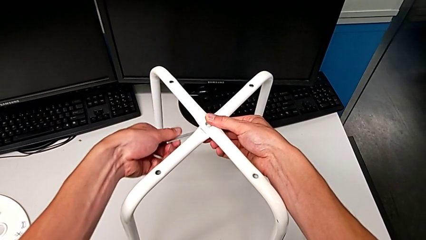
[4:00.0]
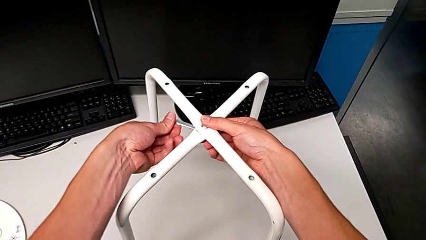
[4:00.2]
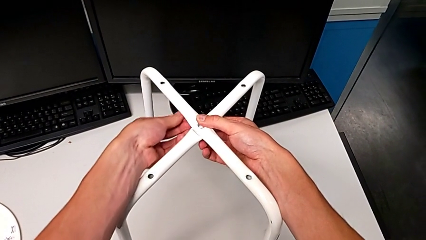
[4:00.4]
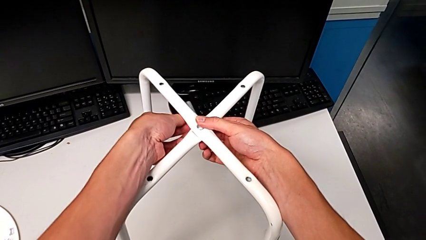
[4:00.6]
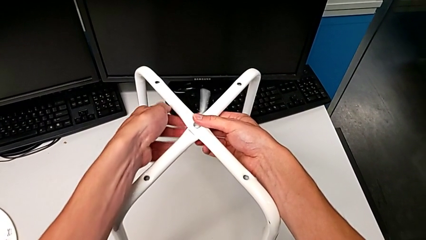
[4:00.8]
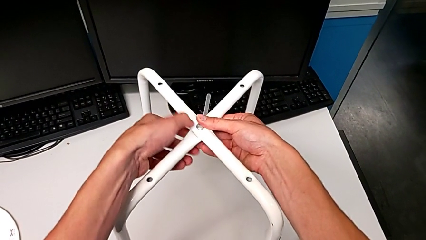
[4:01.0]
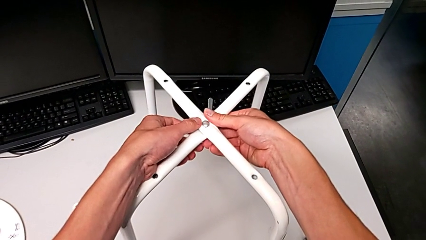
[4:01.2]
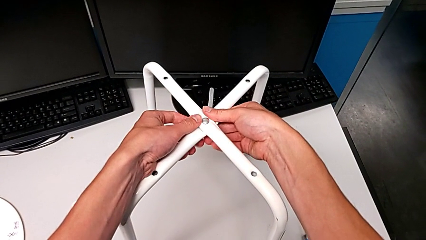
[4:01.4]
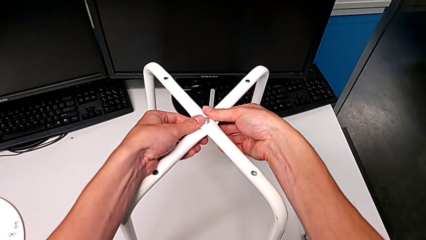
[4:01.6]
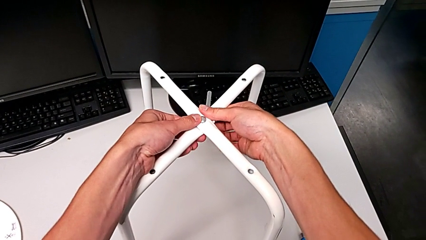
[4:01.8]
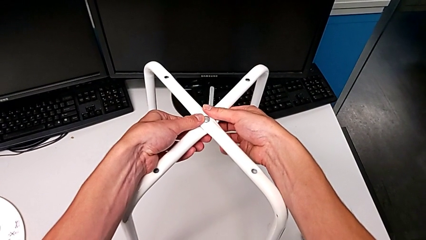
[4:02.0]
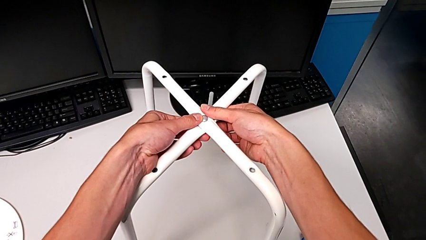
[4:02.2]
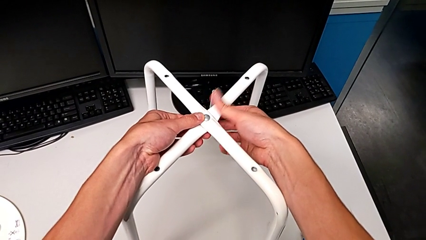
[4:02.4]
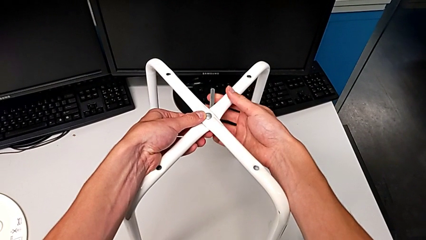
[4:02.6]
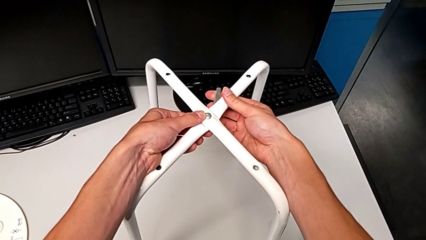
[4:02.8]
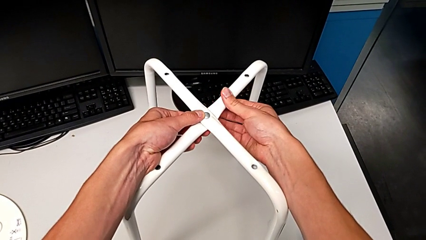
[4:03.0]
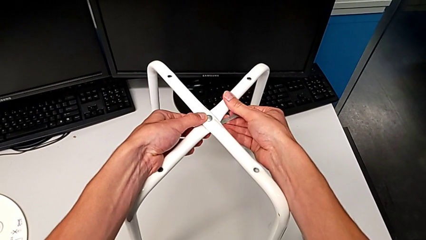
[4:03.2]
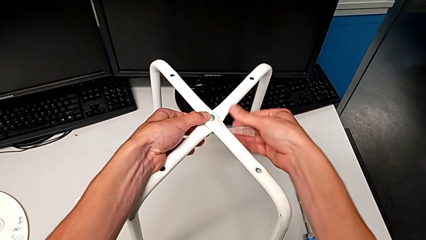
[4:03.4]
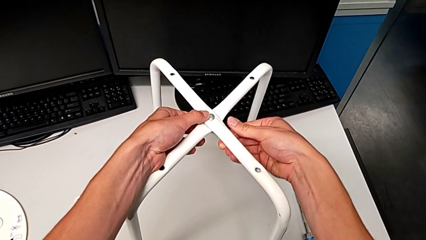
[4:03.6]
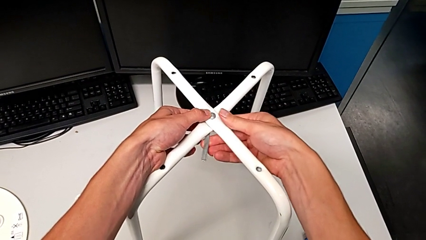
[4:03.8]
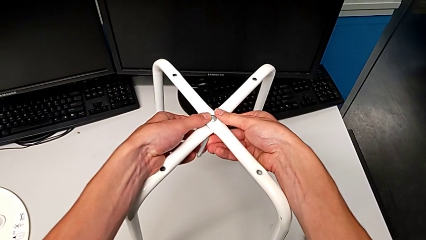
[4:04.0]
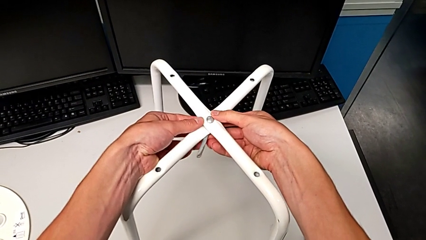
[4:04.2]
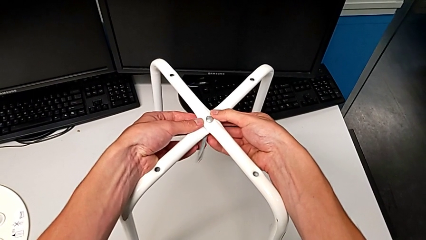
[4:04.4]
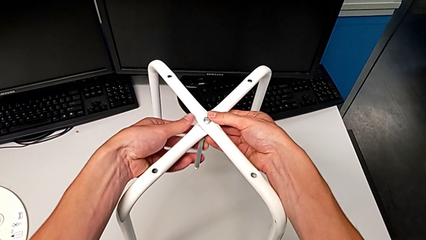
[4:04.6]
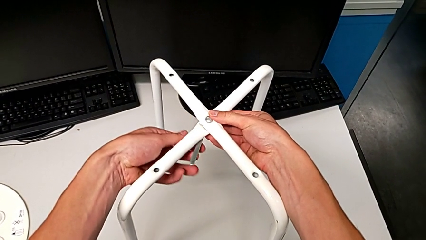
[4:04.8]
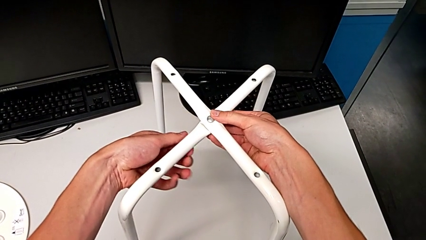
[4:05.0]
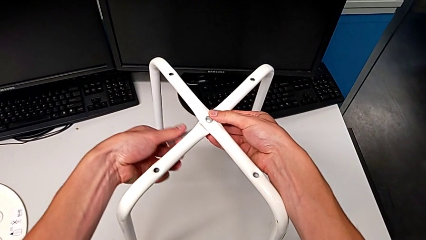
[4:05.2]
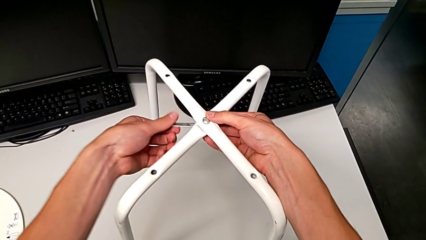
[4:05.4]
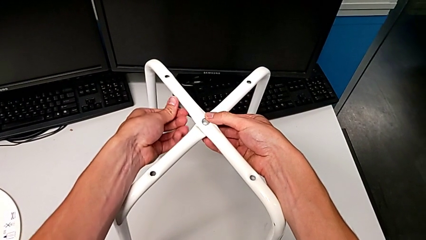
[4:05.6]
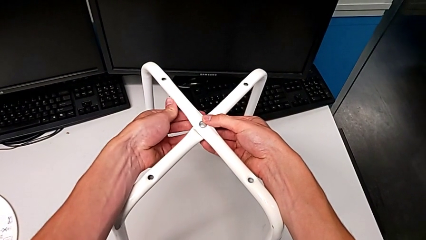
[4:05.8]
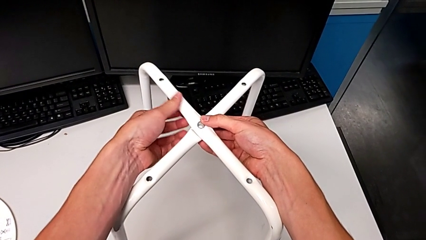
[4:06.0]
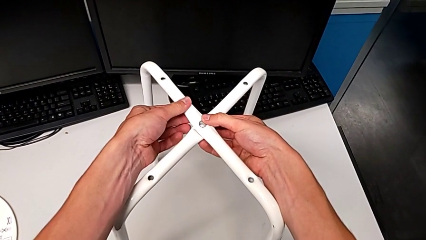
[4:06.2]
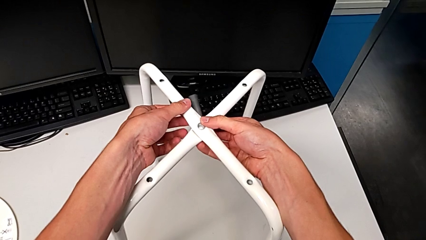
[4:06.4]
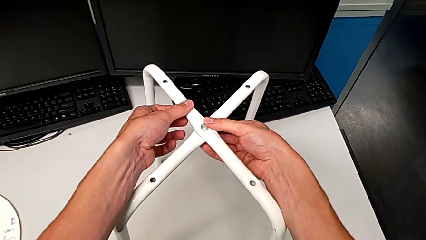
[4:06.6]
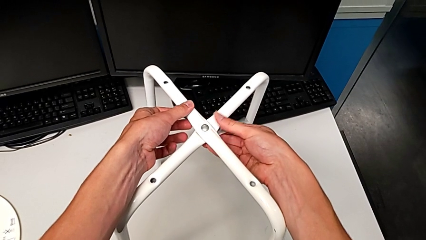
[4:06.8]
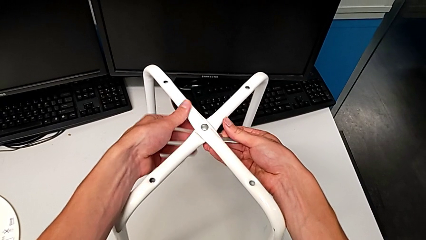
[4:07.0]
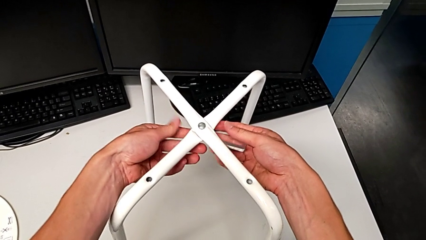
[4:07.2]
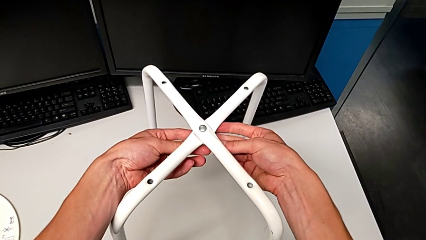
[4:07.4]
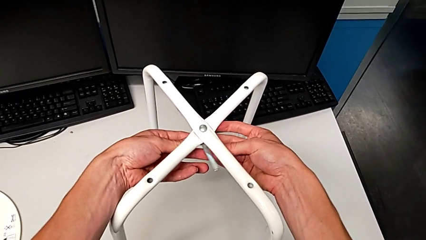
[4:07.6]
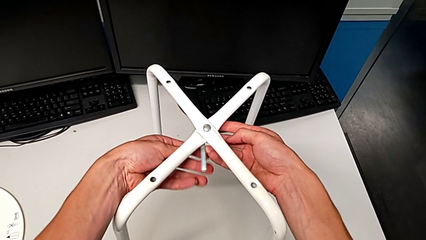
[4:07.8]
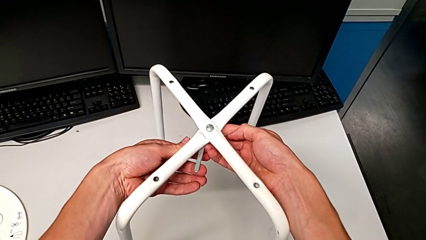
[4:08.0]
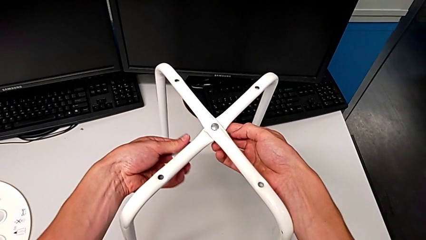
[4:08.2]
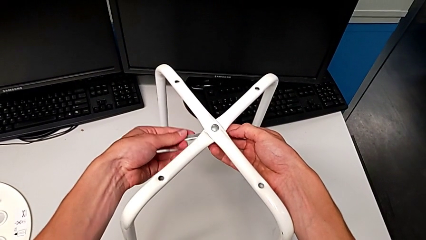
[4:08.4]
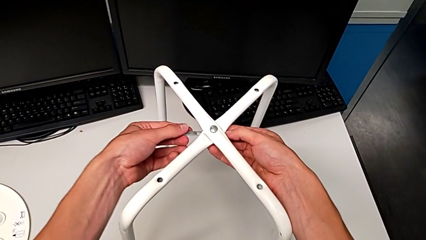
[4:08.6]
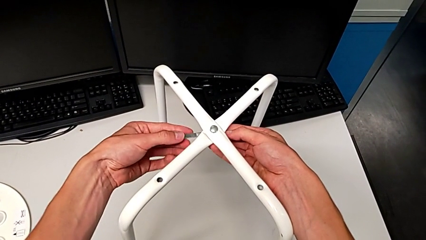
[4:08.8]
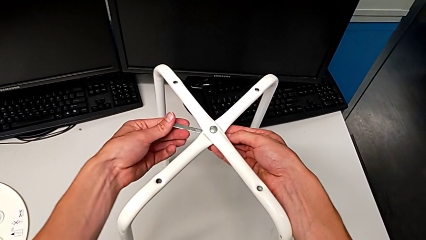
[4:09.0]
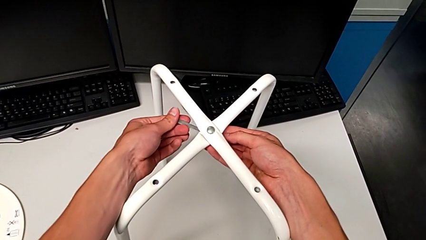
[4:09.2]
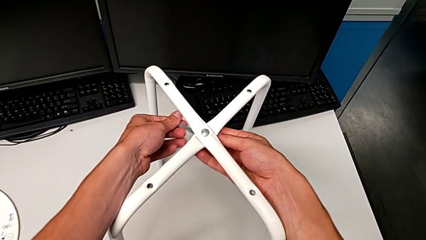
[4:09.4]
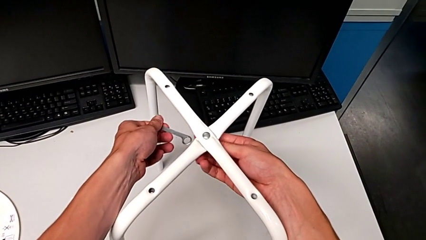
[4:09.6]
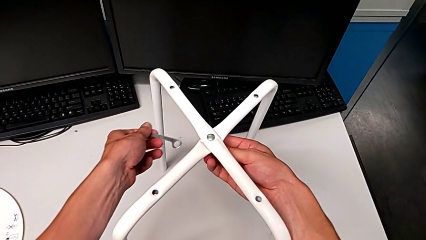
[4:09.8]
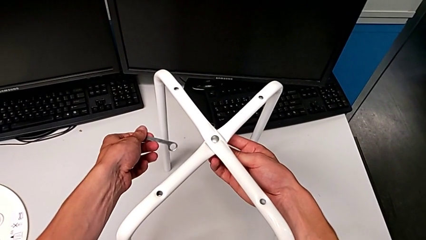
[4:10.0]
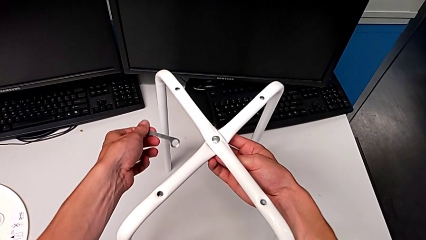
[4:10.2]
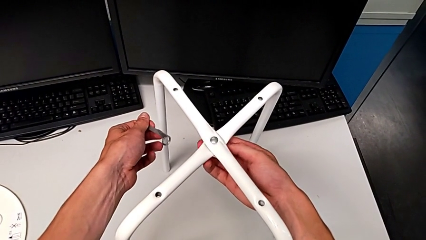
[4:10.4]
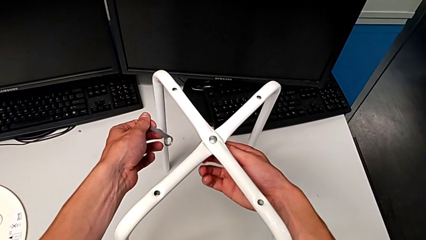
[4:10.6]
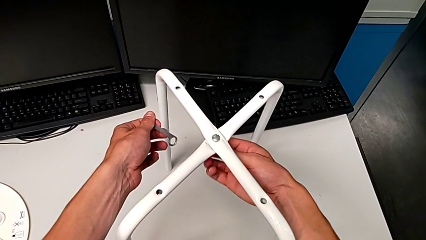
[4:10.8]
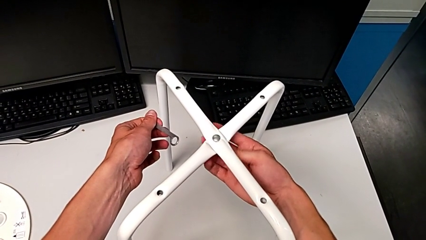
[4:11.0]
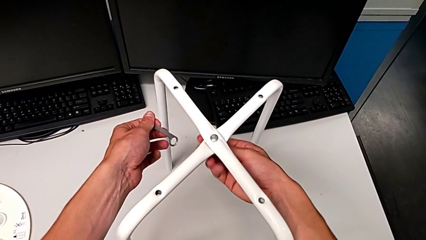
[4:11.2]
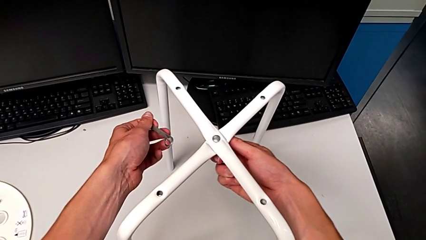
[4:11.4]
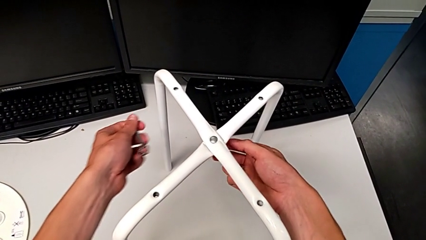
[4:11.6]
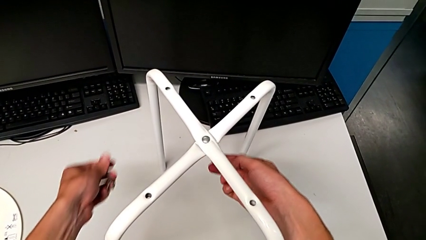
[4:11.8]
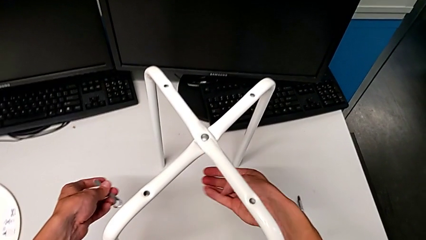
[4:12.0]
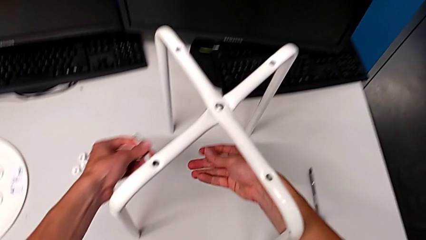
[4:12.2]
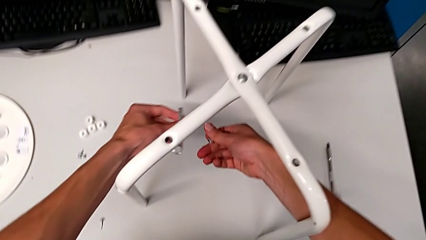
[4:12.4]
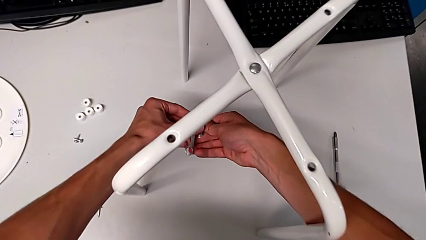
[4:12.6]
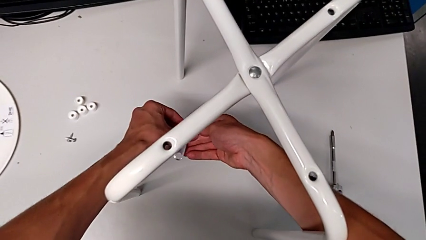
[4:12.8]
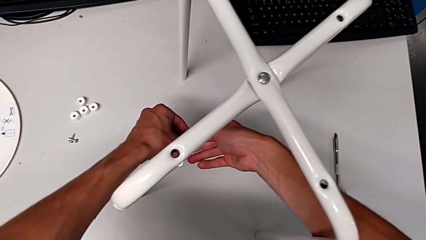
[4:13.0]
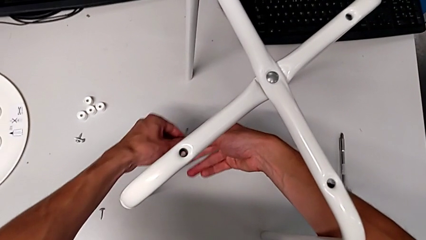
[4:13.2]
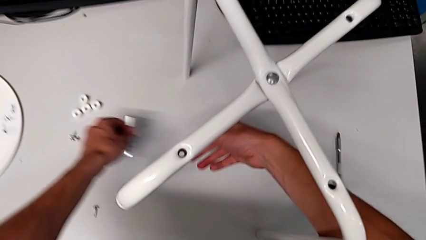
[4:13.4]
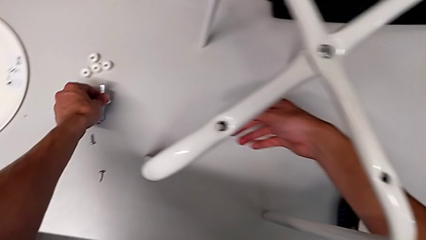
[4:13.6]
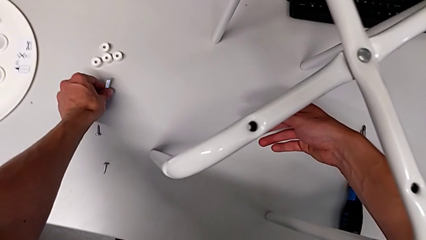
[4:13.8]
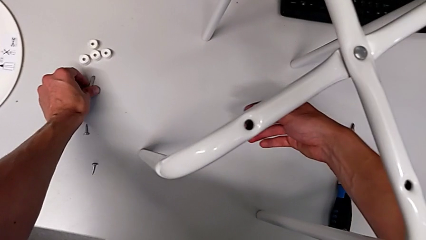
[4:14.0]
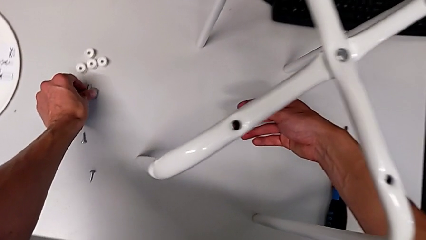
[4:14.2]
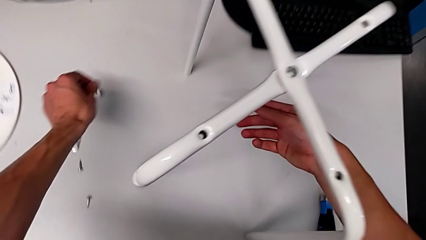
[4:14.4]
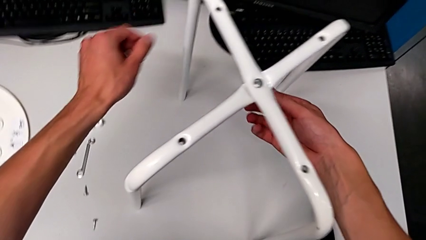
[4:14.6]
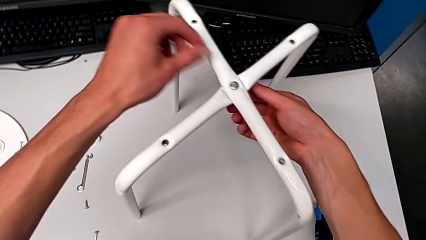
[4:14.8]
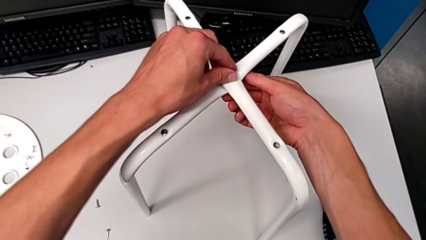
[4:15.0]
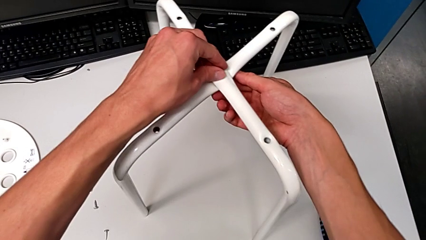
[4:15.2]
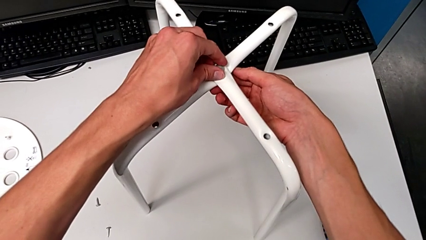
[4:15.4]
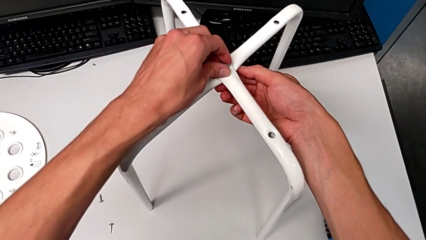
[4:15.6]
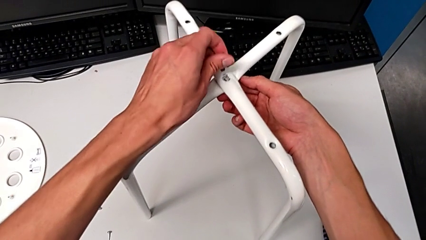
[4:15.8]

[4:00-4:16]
The camera wearer is using the wrench to unscrew the hex nut and bolt. They keep unscrewing the bottom hex nut, grab it, disassemble it and place the little hexagonal wrench.
